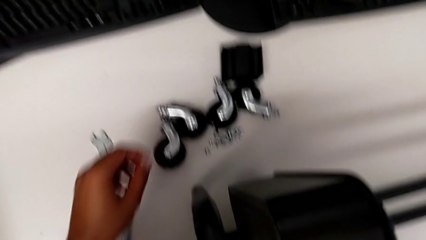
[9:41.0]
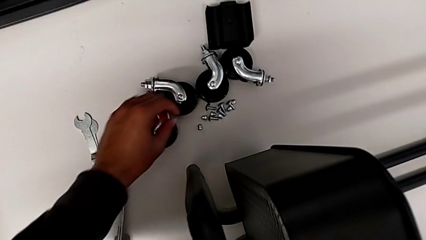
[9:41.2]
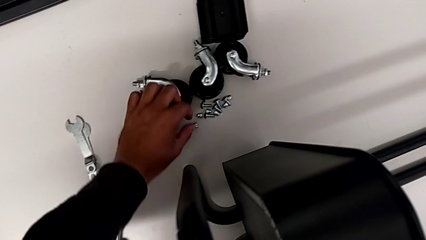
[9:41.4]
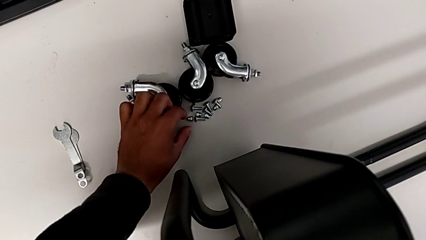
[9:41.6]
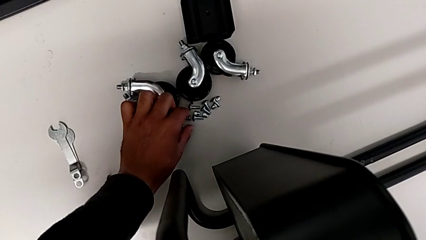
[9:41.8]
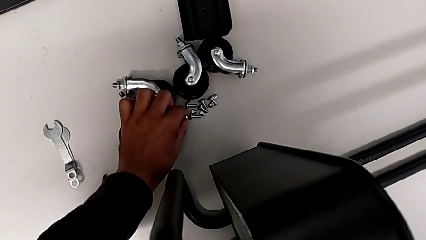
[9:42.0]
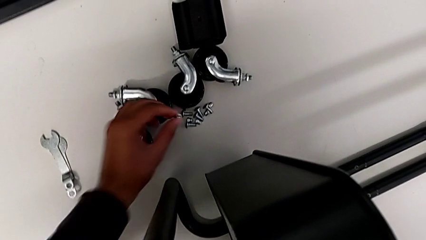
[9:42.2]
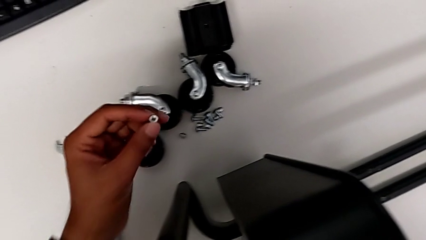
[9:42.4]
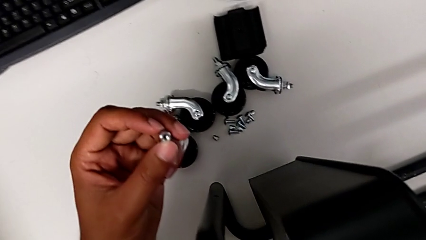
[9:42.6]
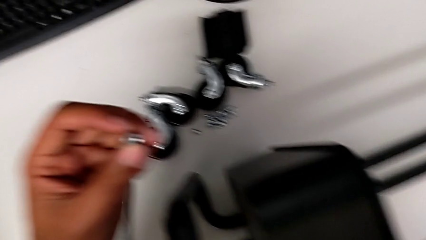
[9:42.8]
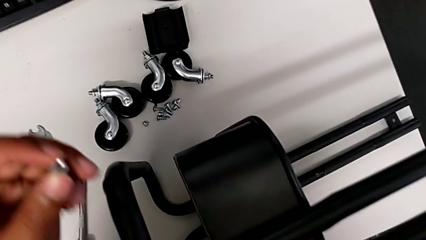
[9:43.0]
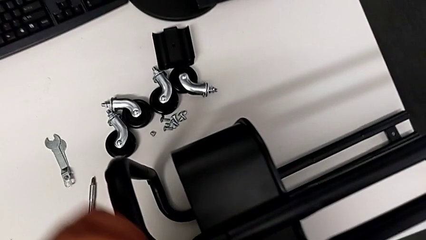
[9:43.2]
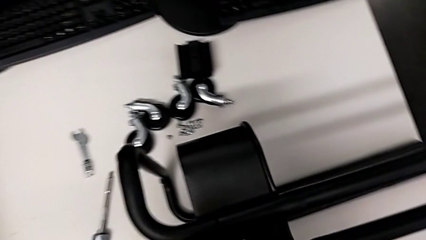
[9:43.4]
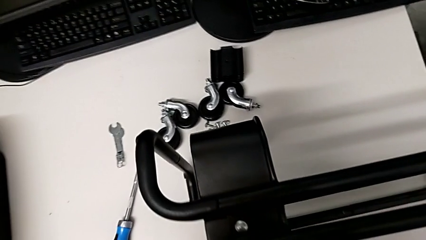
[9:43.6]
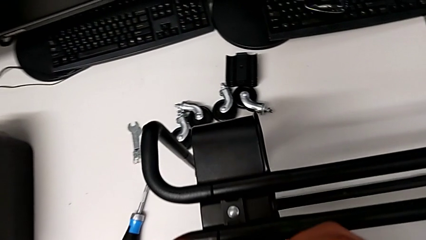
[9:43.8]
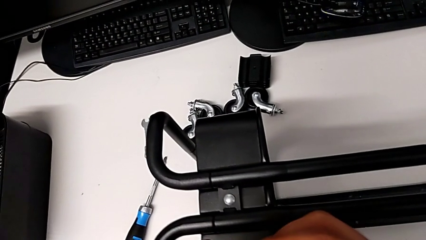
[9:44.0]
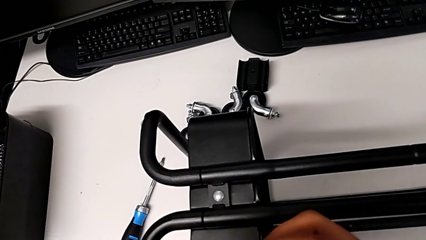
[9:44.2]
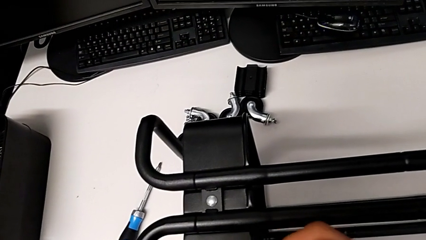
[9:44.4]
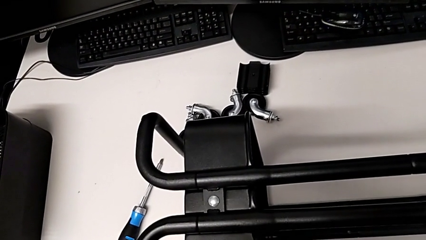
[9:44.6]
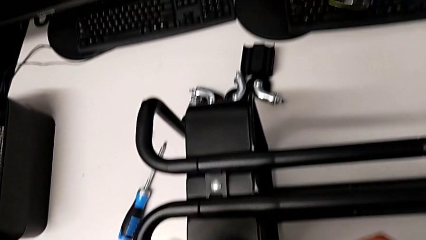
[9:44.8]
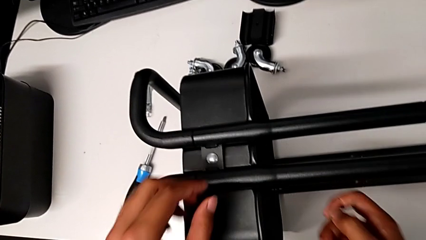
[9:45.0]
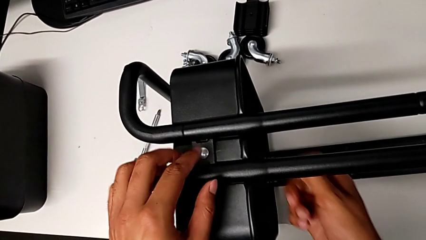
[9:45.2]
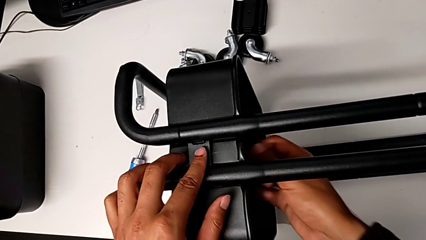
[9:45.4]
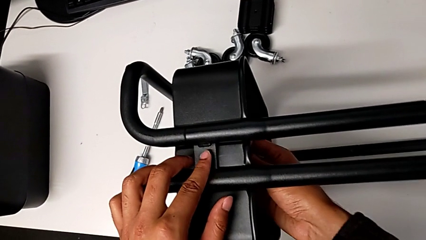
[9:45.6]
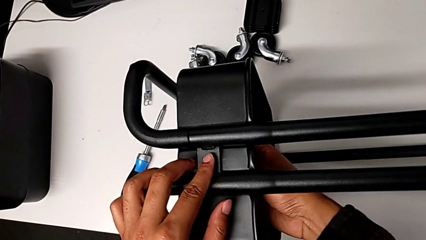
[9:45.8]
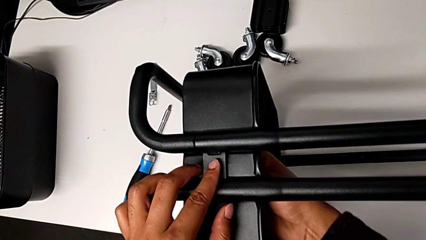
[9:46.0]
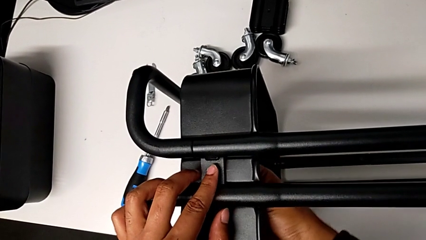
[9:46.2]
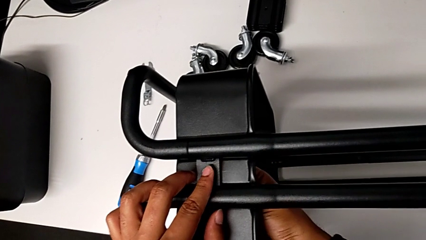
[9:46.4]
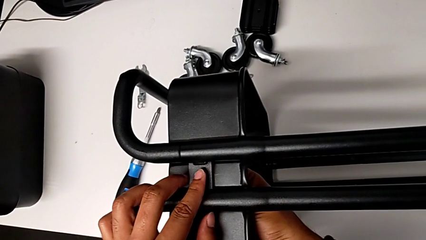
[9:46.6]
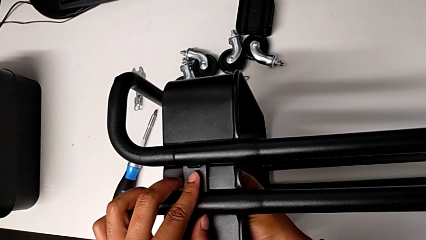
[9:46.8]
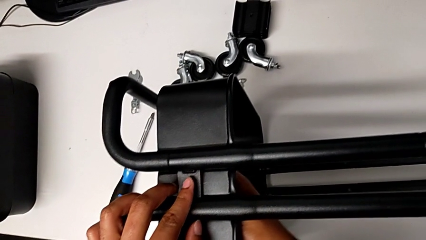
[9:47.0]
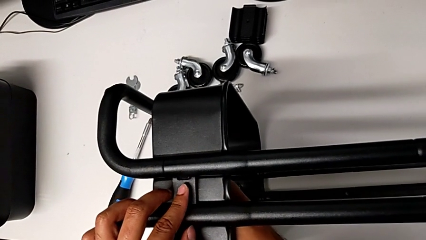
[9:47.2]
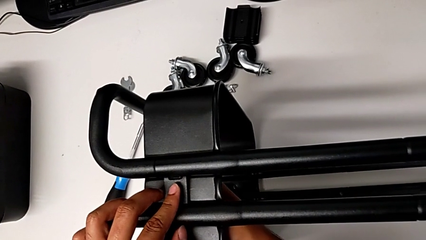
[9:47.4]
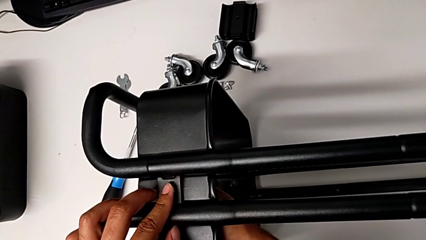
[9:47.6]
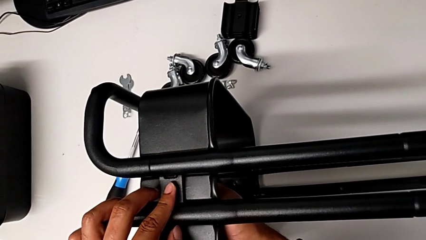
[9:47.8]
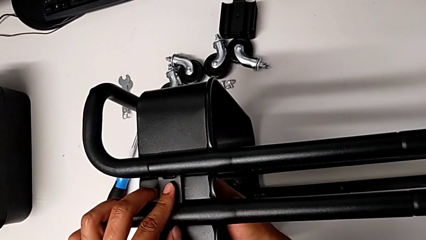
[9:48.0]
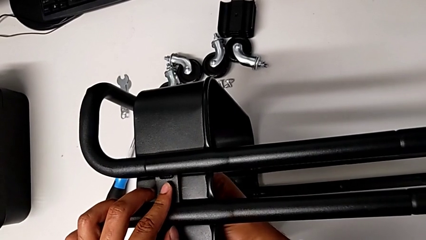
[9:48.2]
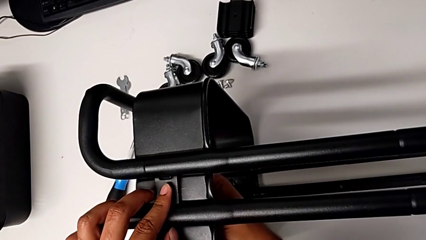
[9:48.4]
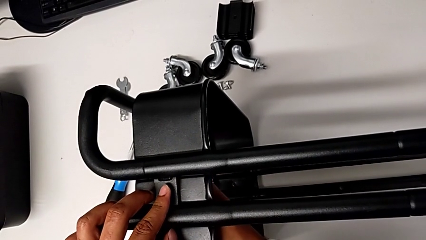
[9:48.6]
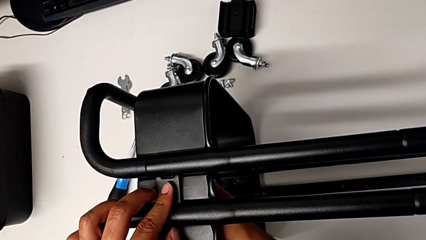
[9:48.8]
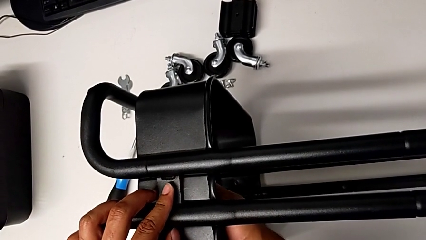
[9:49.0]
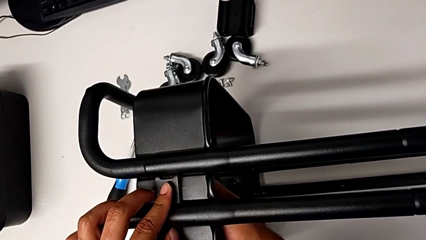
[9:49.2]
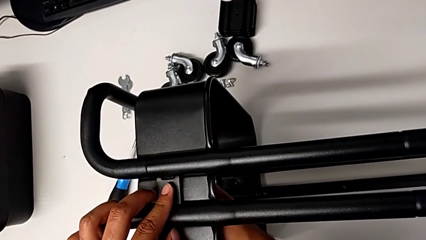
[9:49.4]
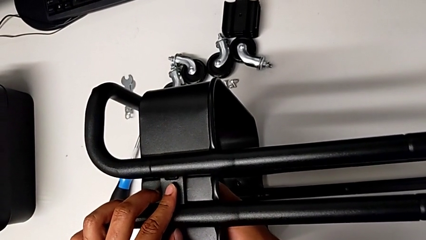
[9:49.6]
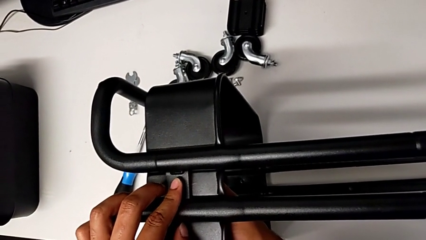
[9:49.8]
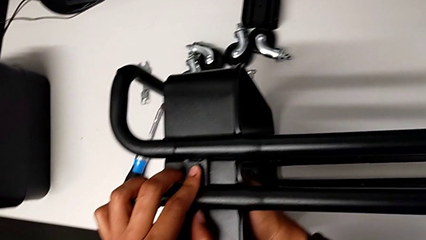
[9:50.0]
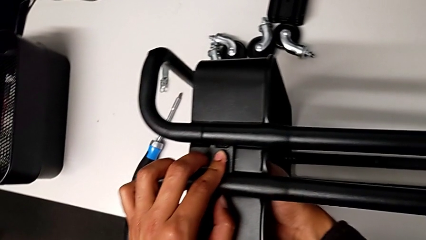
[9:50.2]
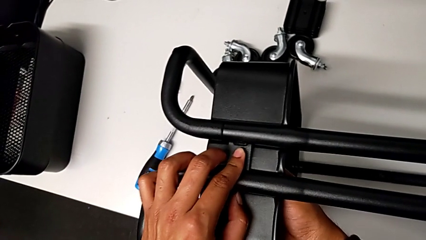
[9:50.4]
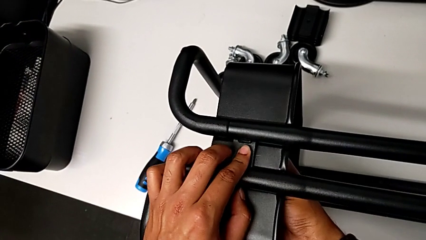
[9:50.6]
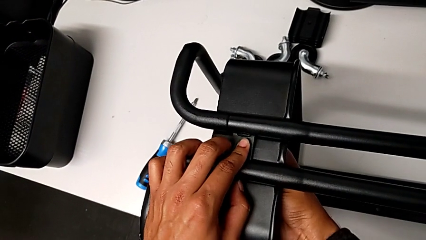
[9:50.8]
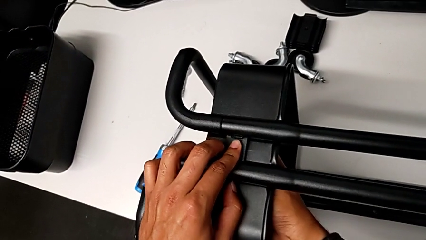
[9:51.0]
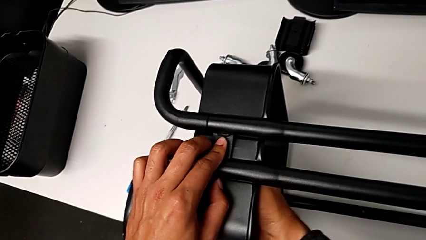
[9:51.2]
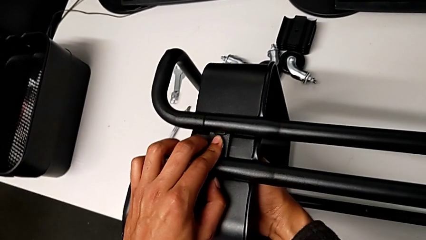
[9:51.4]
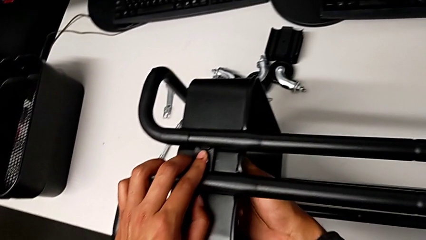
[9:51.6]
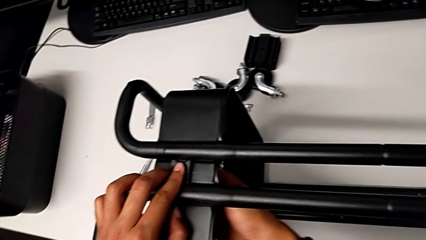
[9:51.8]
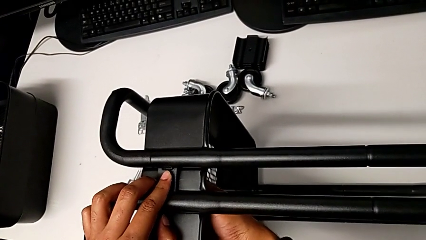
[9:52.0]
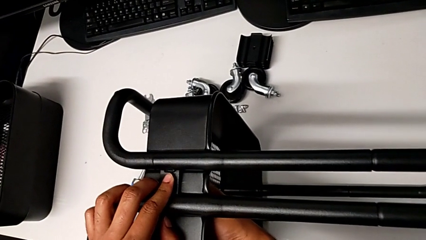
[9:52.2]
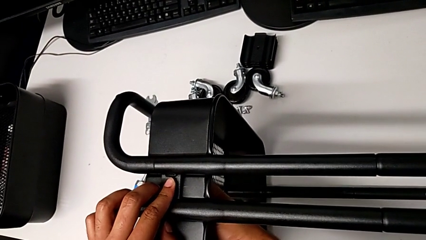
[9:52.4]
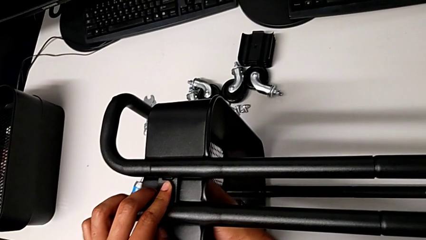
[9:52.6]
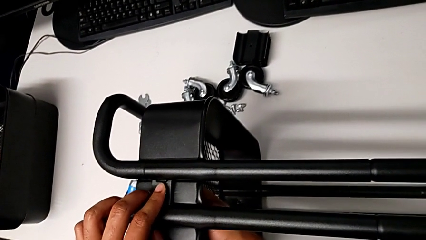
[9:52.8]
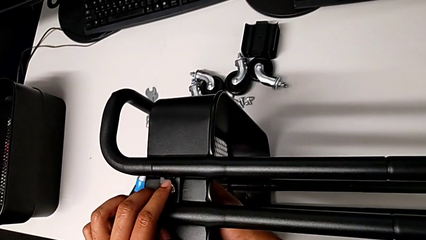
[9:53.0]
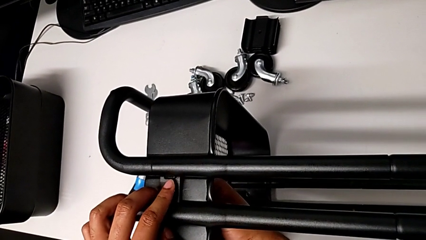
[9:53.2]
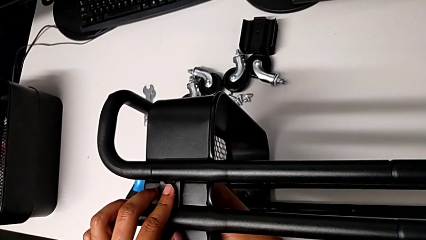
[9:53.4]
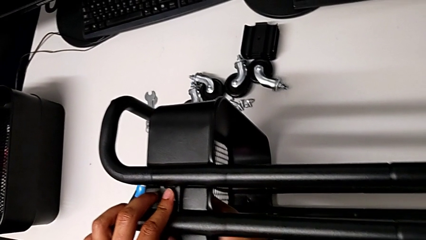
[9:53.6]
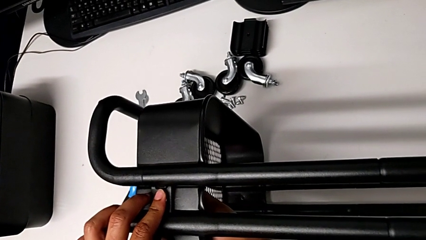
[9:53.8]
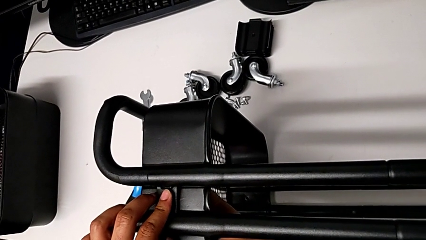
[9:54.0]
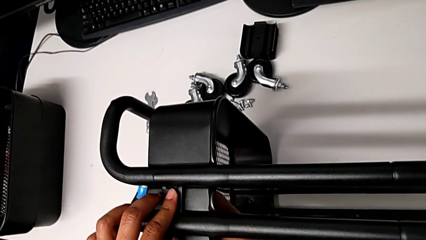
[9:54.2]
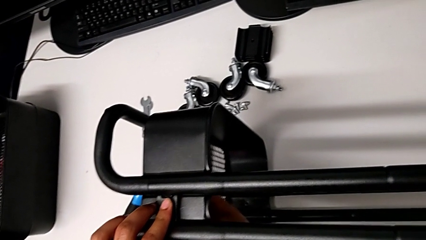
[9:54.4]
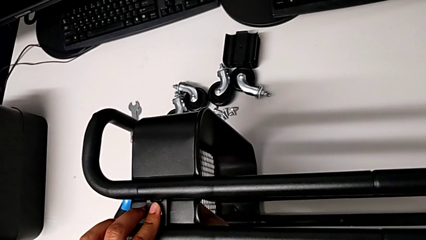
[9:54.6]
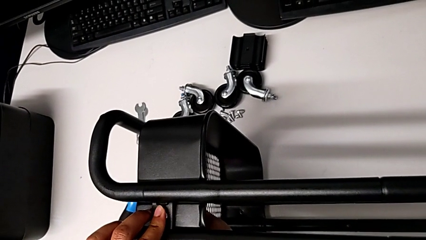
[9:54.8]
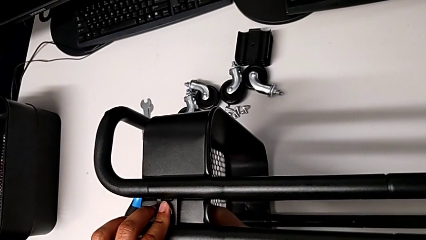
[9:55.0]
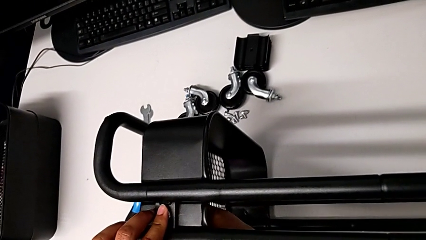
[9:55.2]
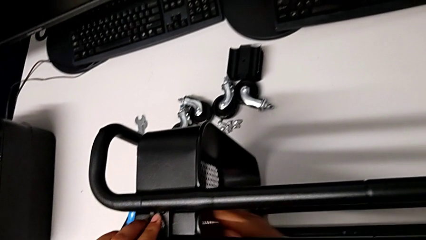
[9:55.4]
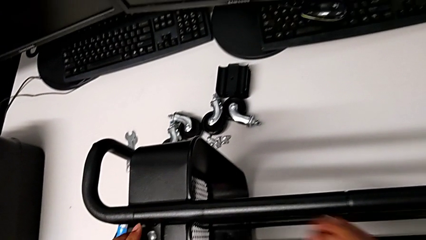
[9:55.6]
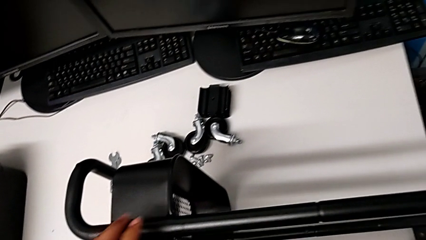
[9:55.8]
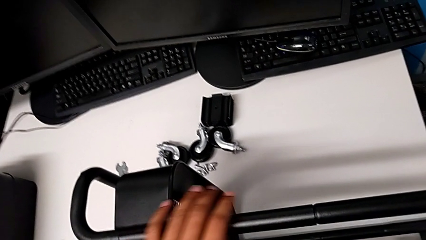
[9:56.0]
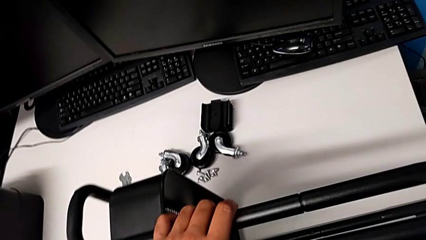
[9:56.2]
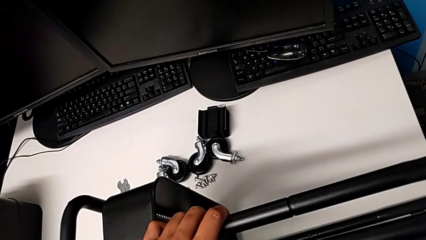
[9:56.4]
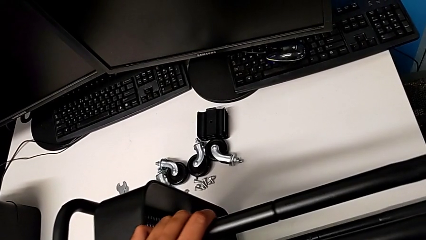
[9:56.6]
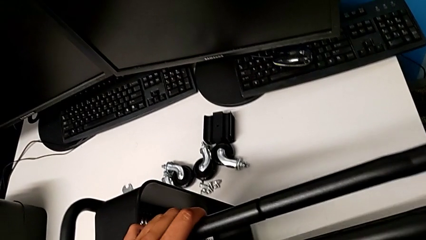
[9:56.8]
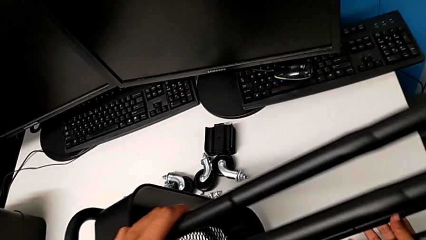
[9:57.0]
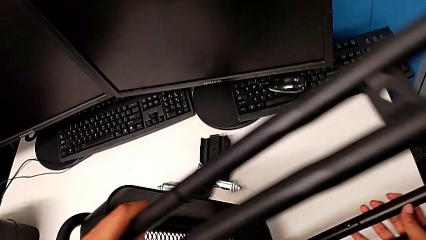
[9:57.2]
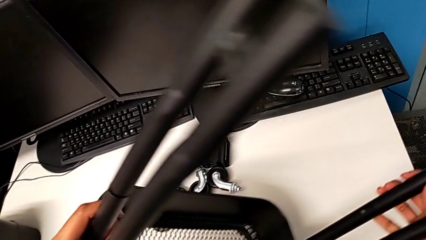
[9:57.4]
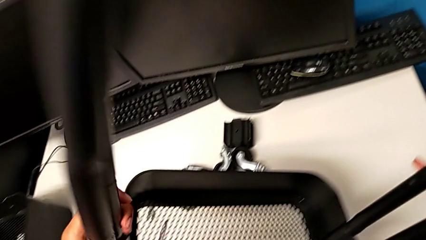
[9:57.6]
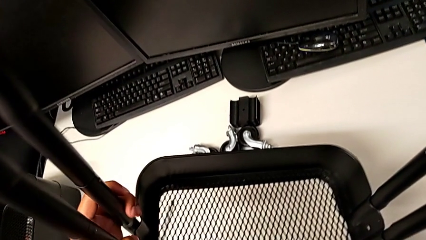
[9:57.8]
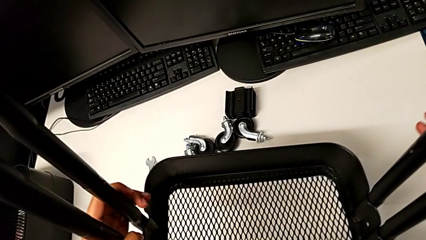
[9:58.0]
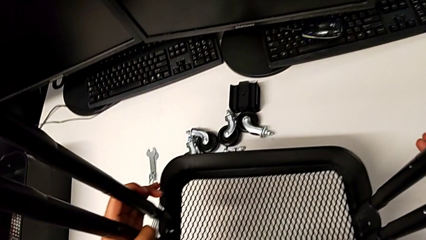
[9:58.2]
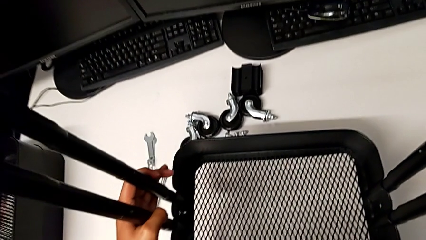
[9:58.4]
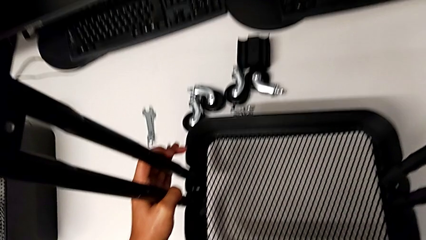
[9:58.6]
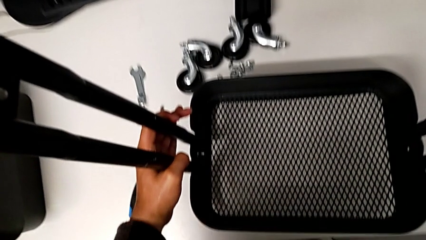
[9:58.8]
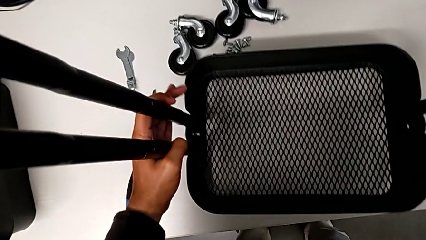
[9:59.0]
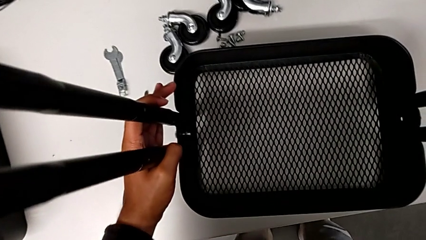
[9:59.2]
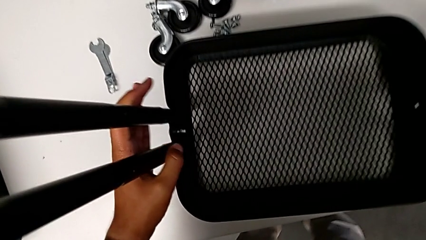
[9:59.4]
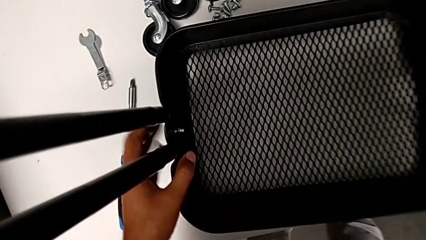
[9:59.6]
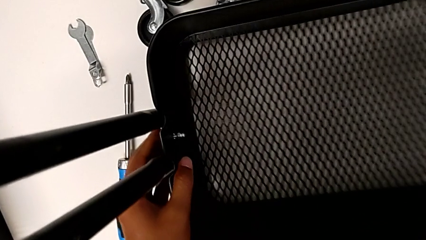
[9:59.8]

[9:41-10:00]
The camera wearer is screwing the tray. They begin to screw the first hexagon cap nut.
